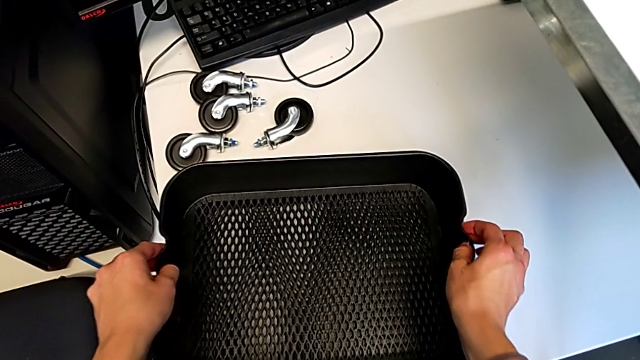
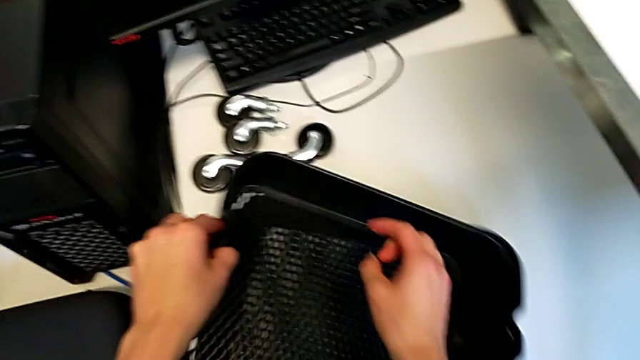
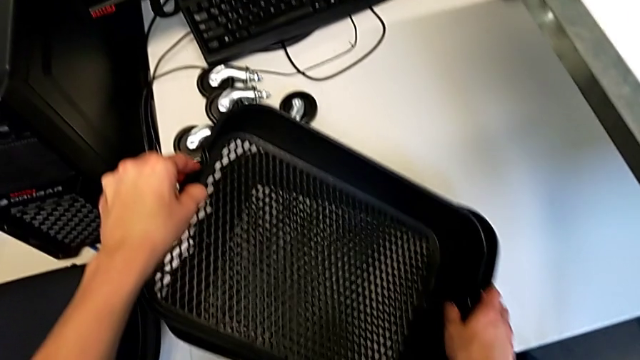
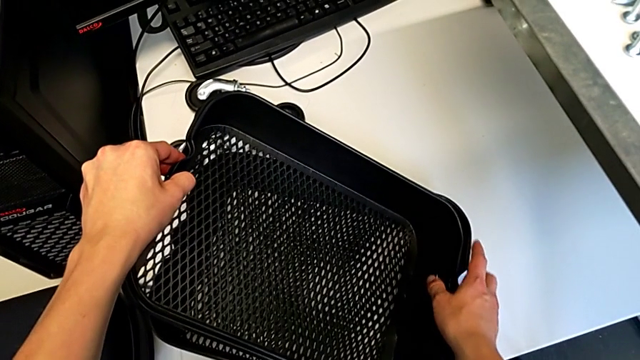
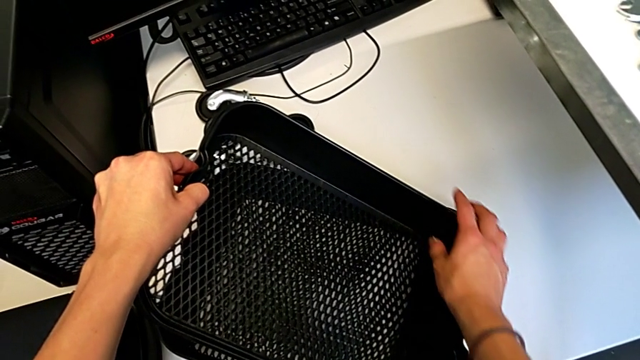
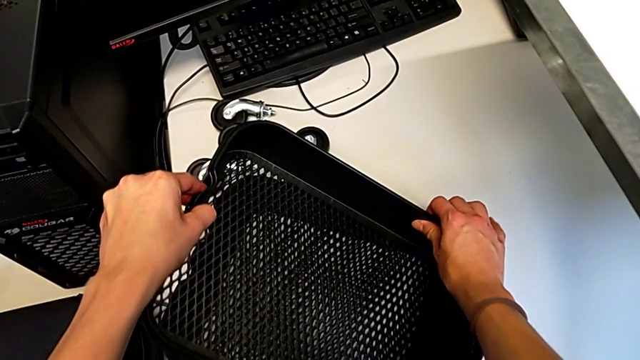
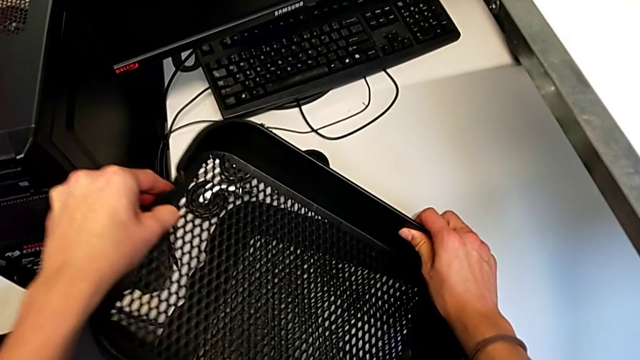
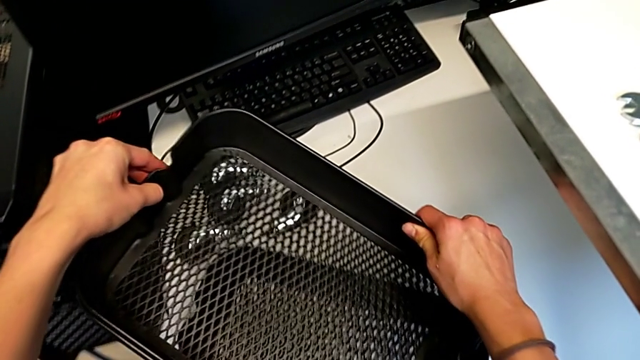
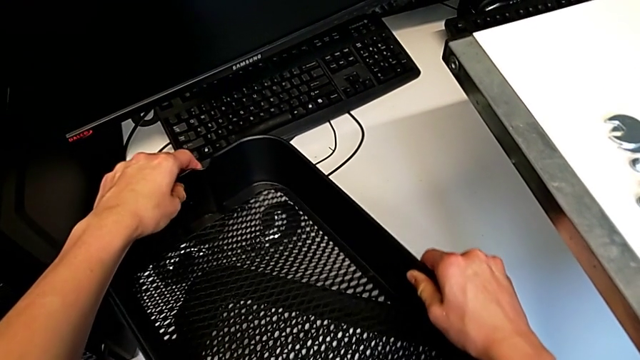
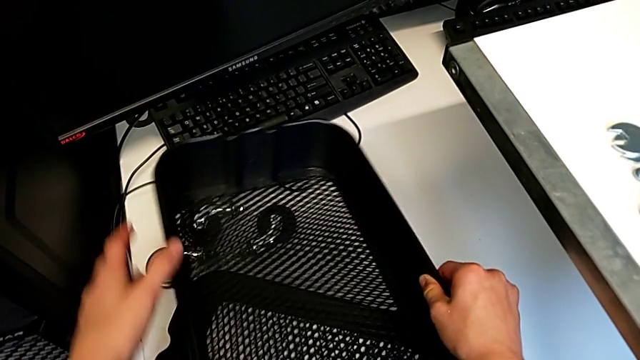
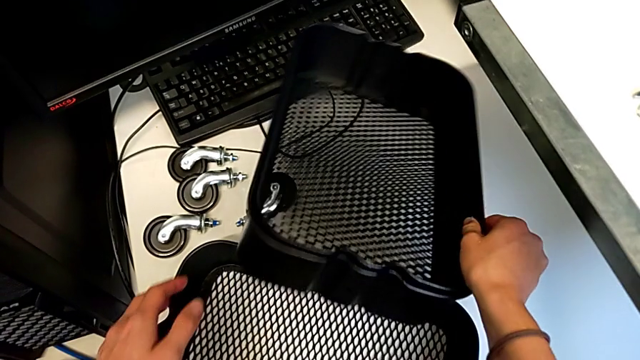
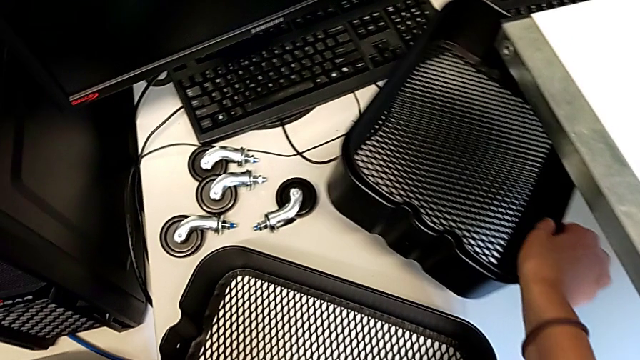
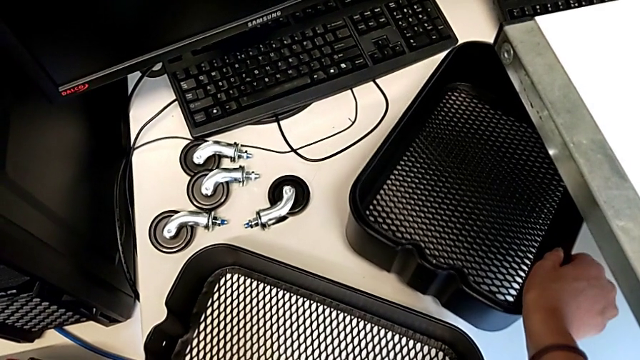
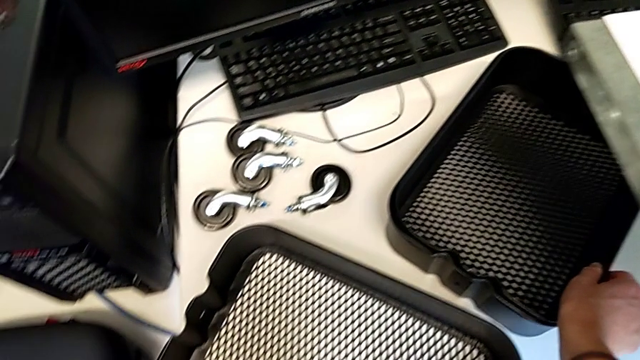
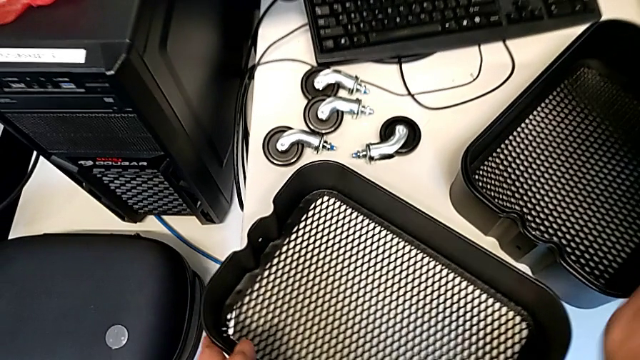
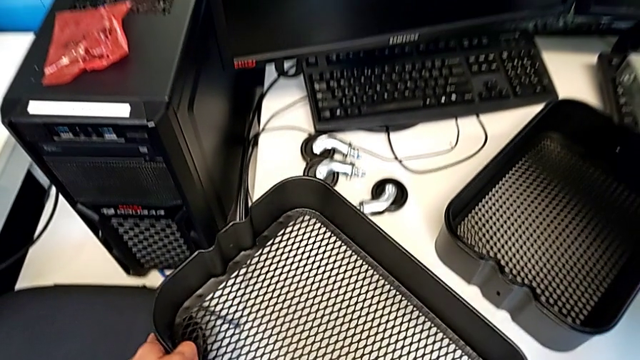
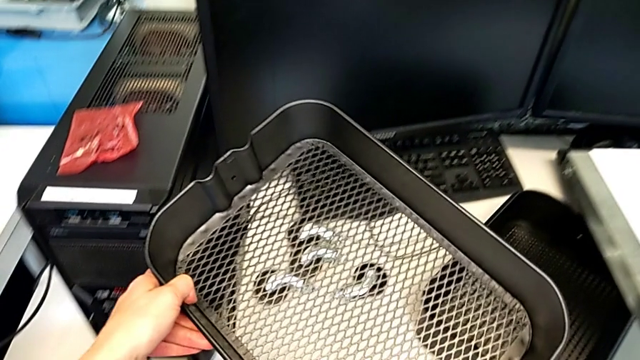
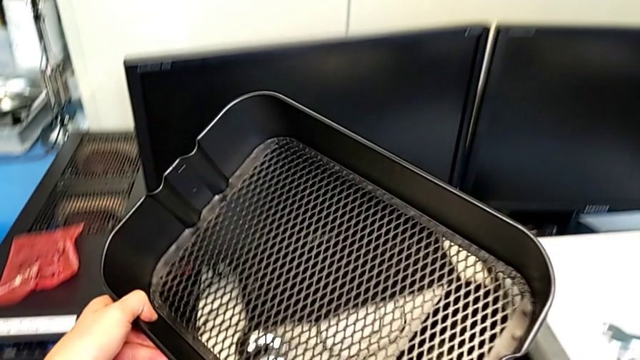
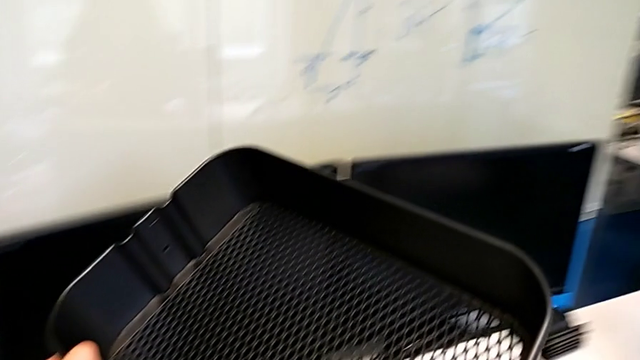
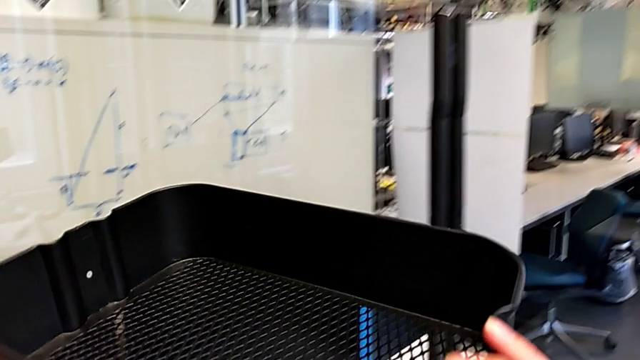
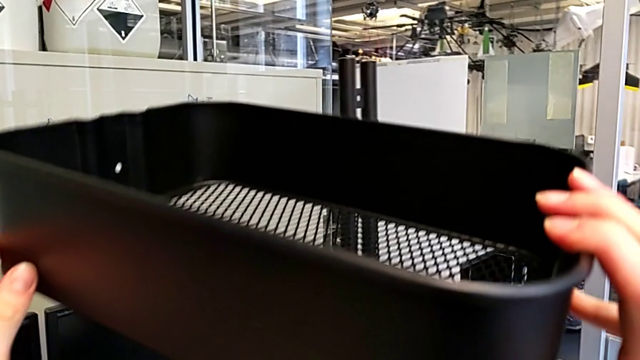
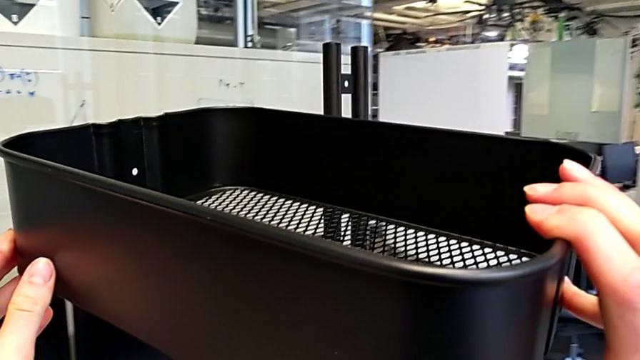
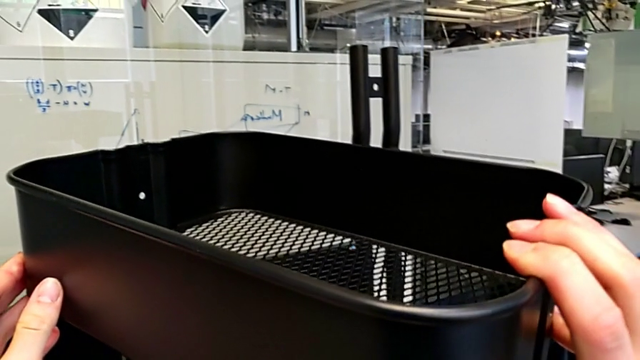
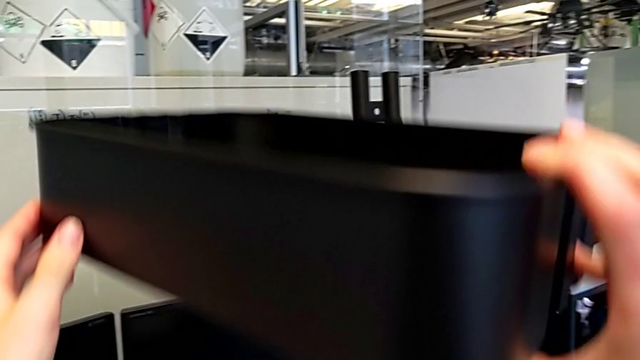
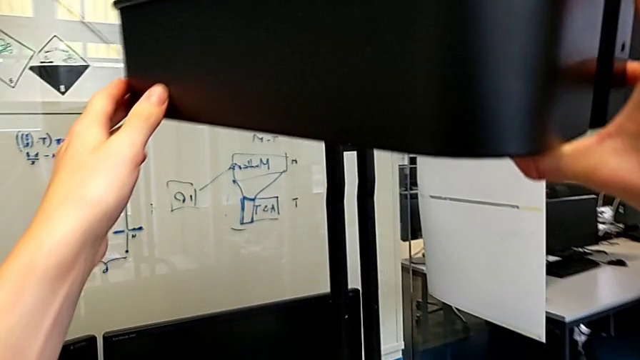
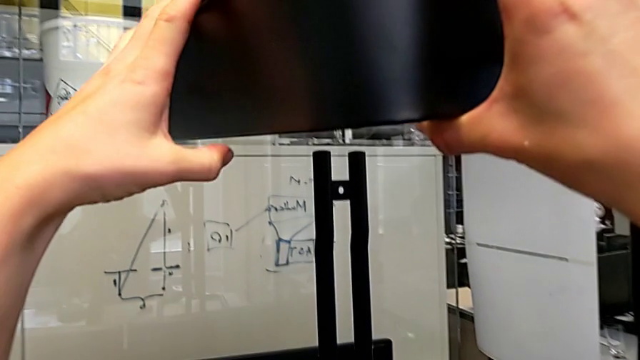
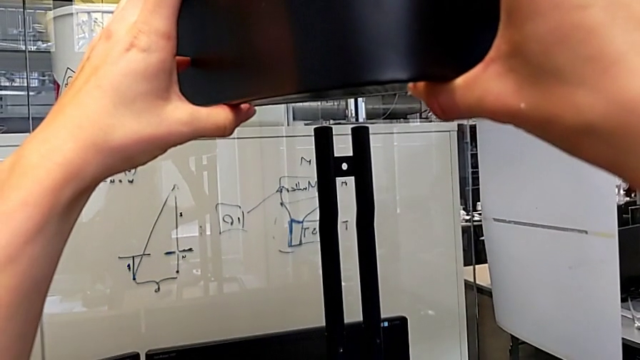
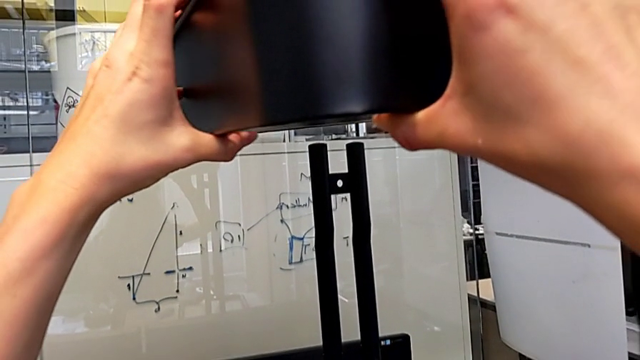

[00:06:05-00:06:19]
The camera wearer is assembling the bottom tray. They drop the grid tray, lift it, place it and lift it.

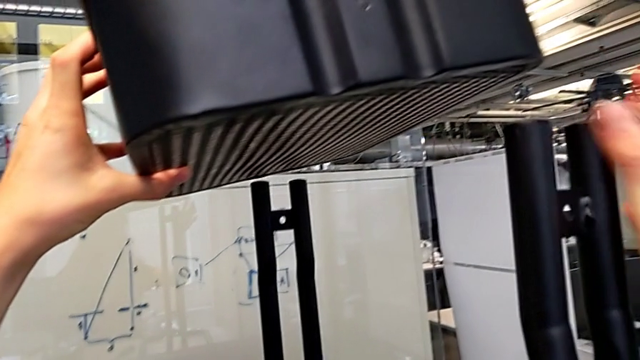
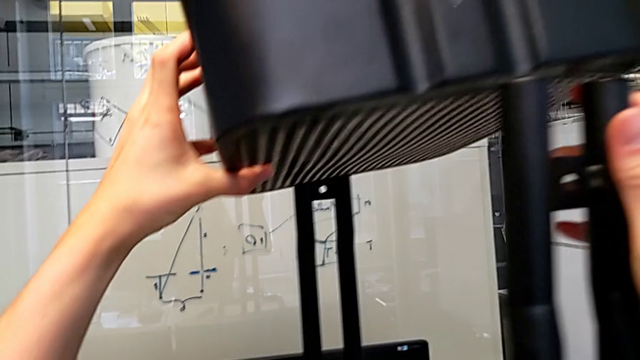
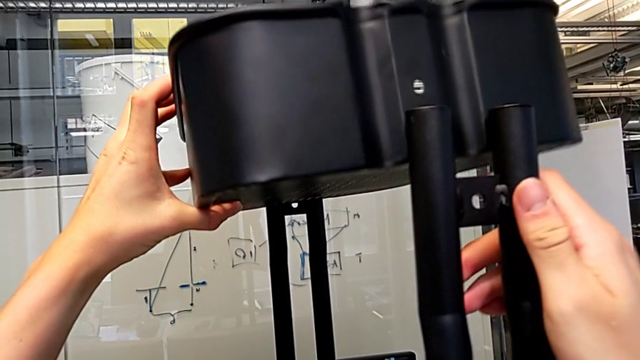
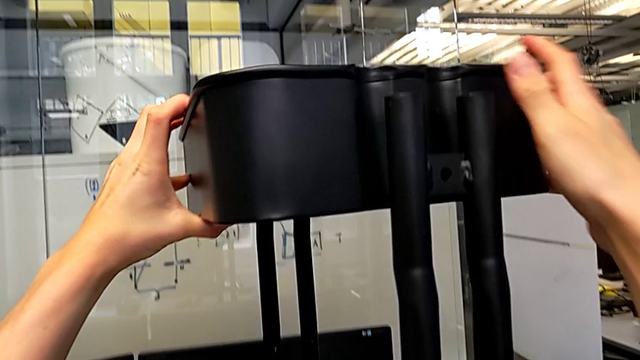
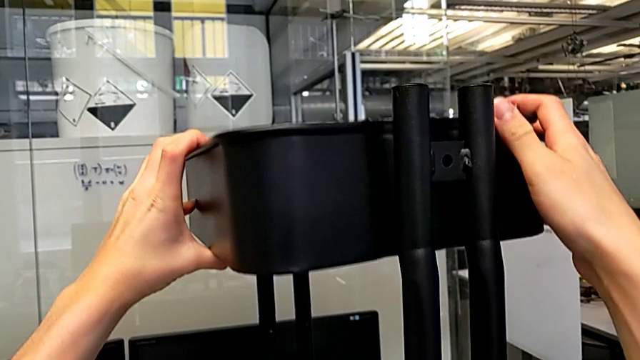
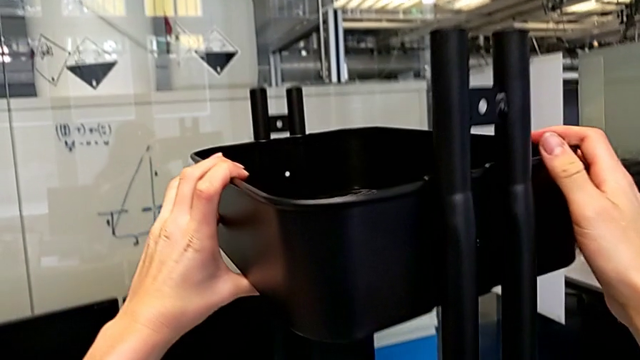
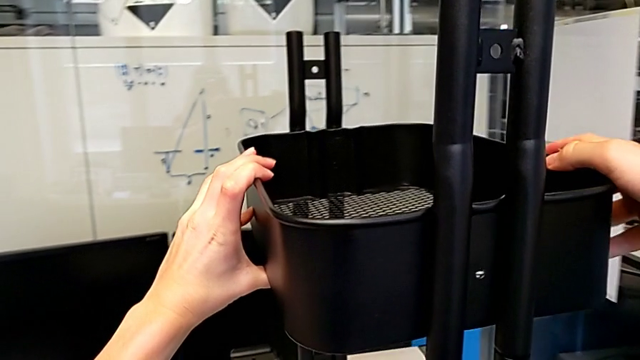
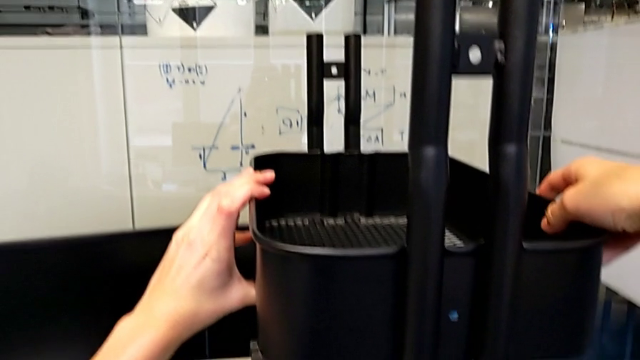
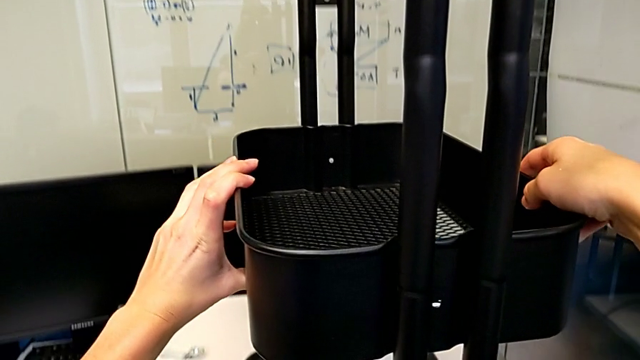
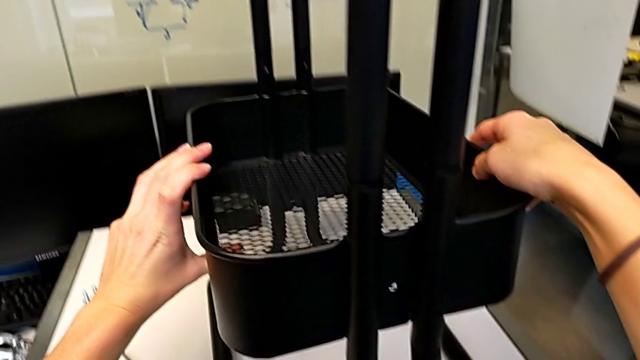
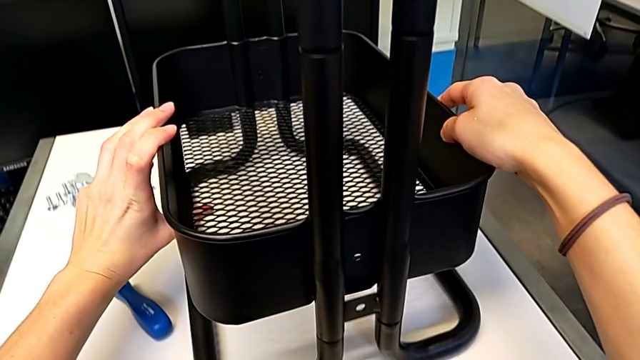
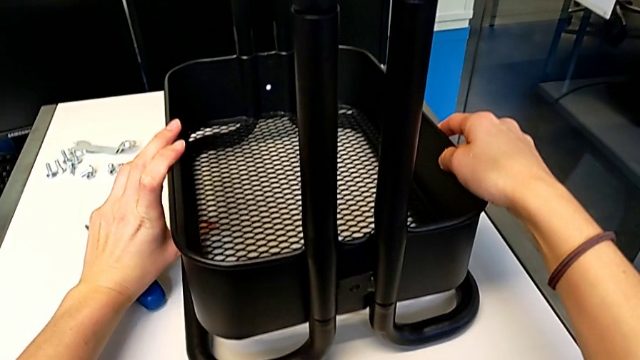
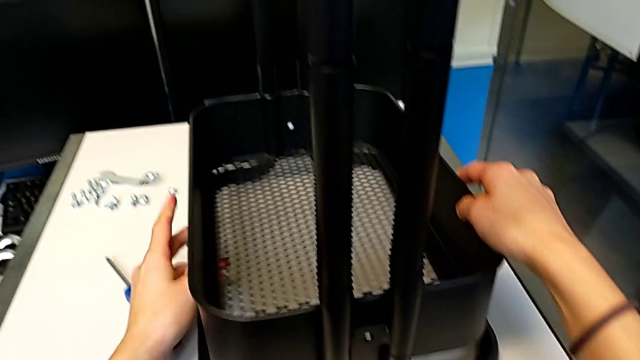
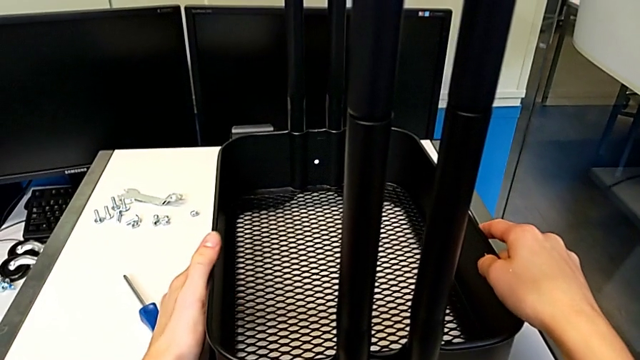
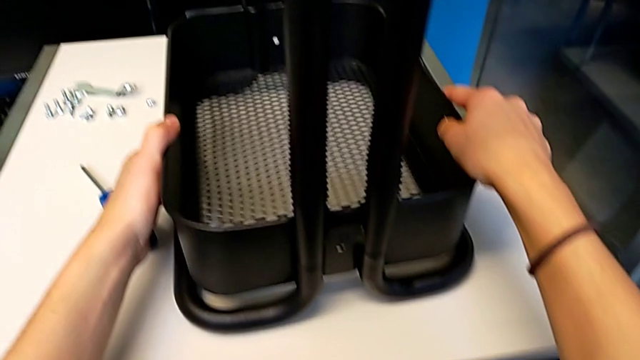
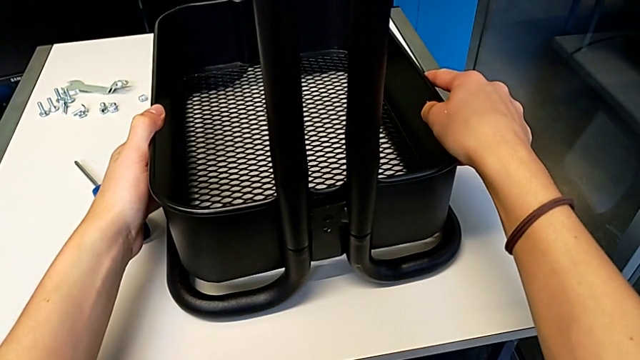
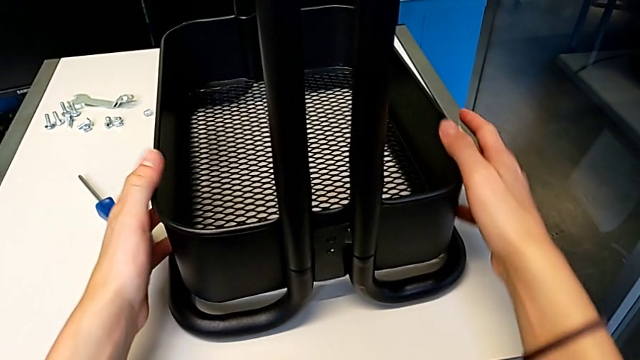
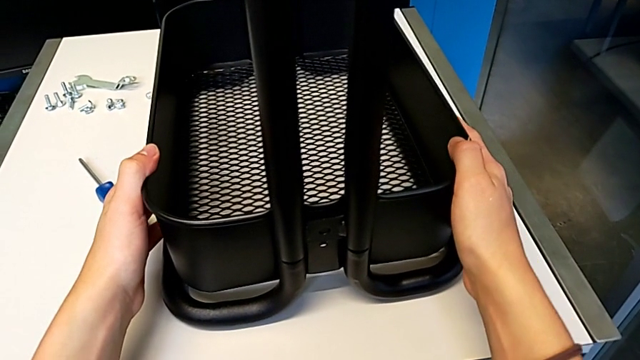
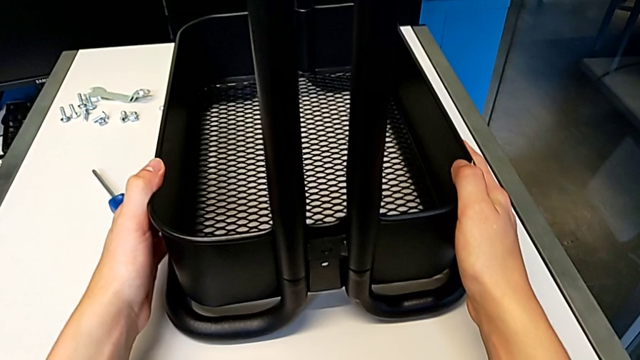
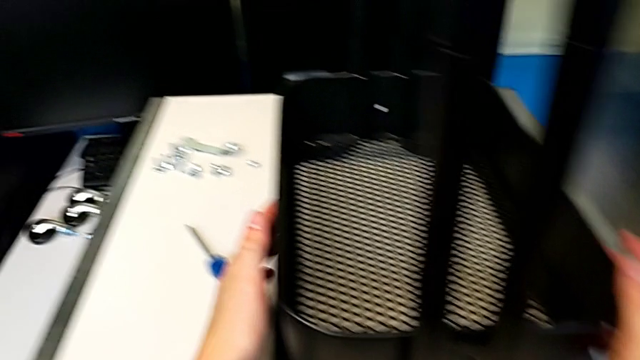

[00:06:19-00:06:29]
The camera wearer is assembling the bottom tray. They insert the grid tray and hold it.
